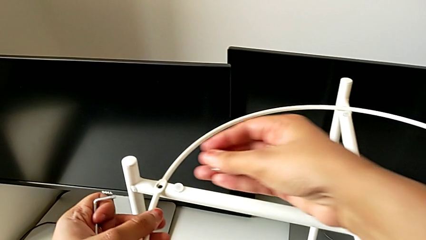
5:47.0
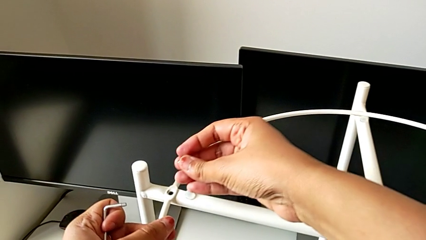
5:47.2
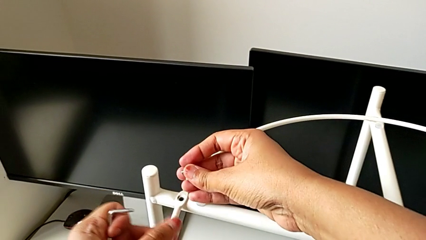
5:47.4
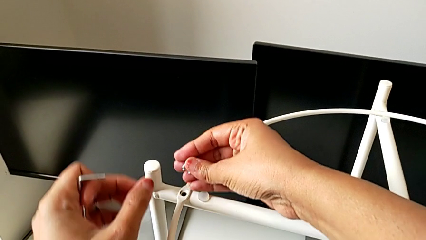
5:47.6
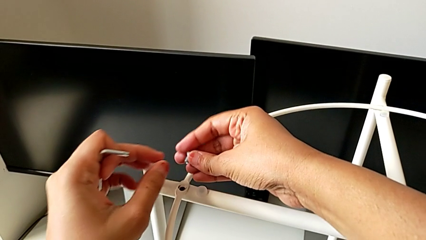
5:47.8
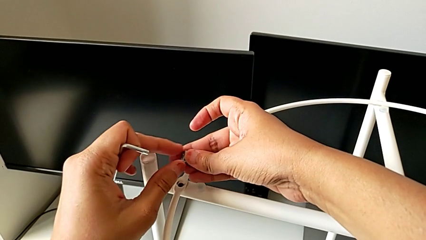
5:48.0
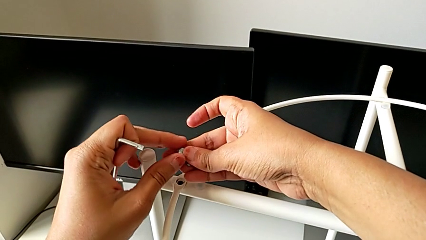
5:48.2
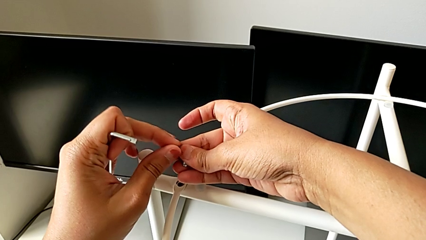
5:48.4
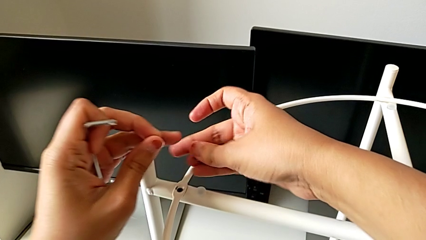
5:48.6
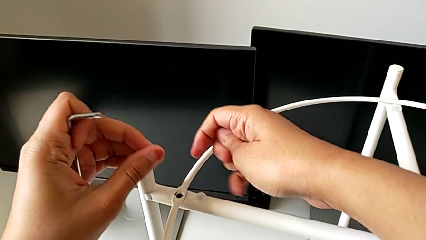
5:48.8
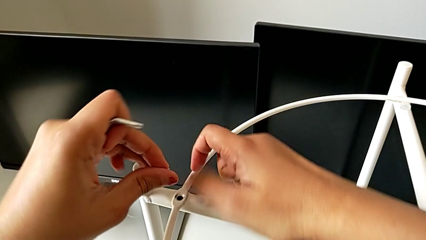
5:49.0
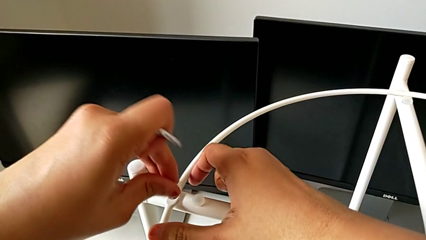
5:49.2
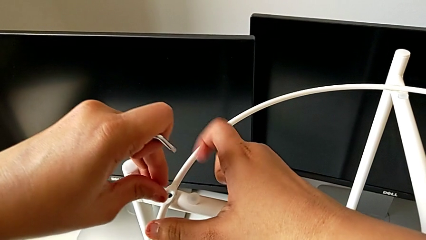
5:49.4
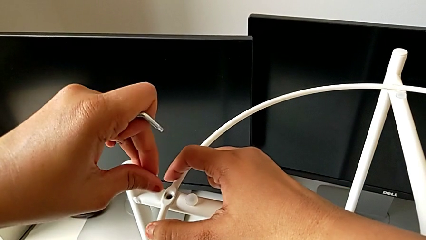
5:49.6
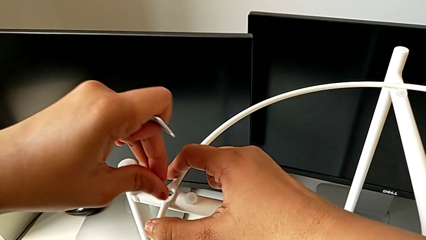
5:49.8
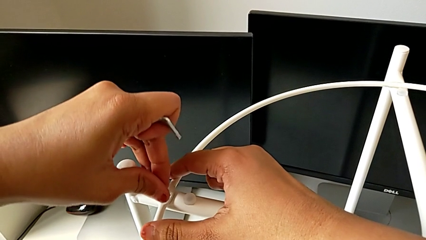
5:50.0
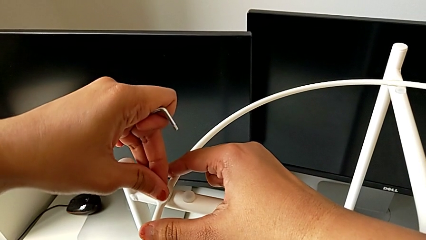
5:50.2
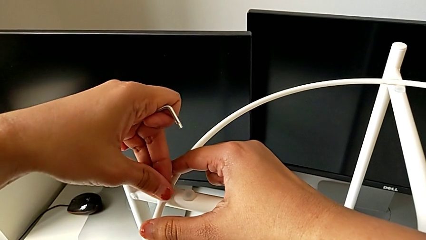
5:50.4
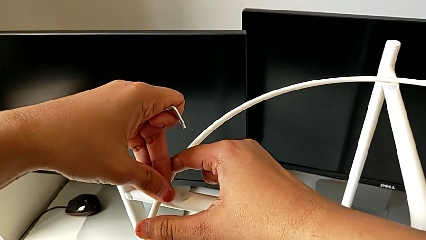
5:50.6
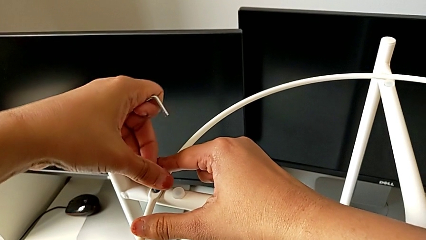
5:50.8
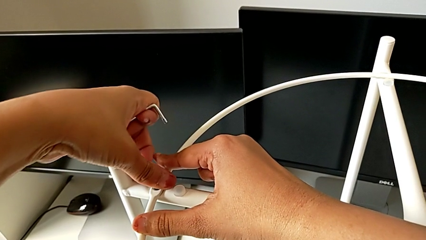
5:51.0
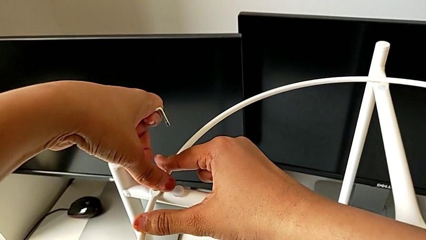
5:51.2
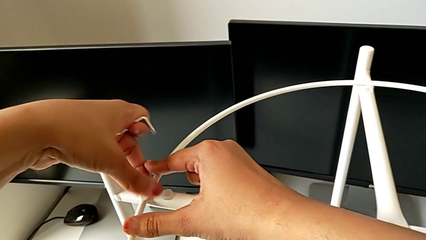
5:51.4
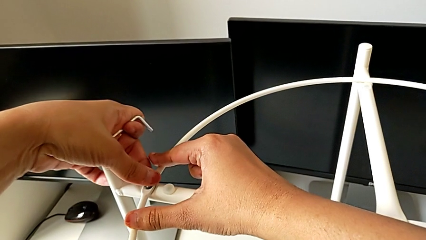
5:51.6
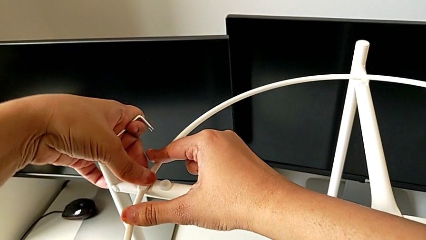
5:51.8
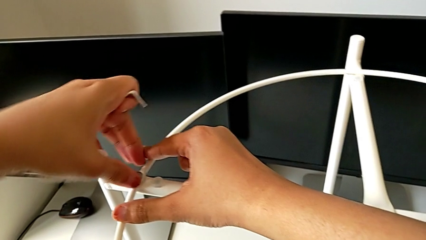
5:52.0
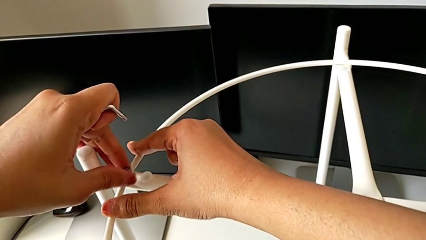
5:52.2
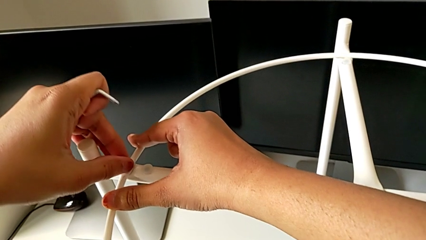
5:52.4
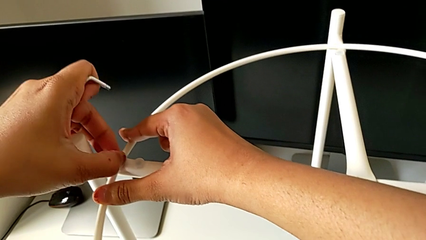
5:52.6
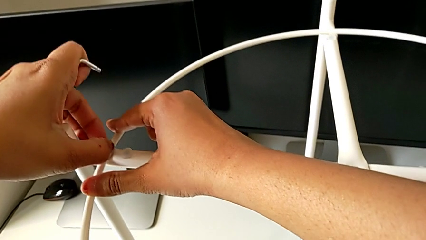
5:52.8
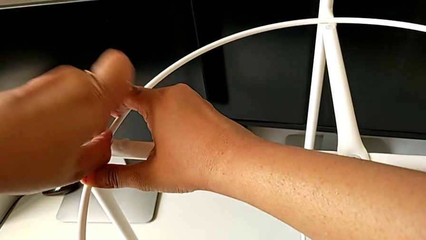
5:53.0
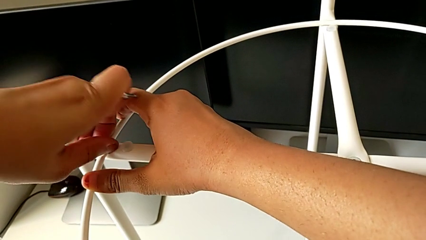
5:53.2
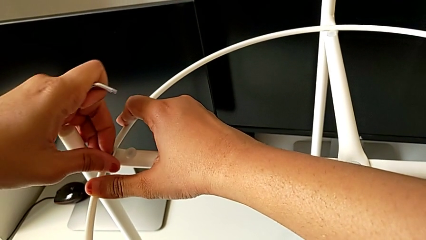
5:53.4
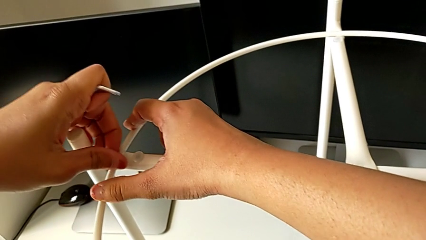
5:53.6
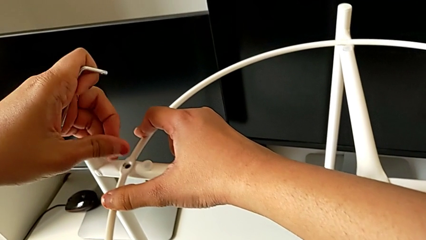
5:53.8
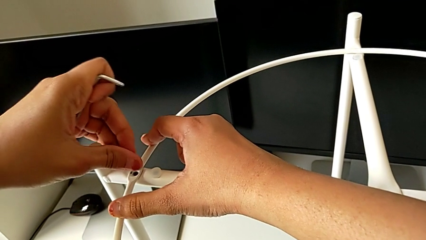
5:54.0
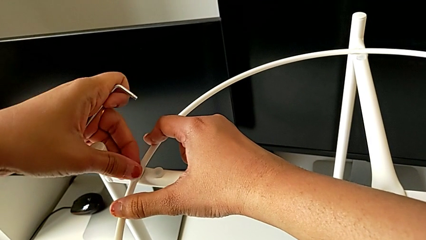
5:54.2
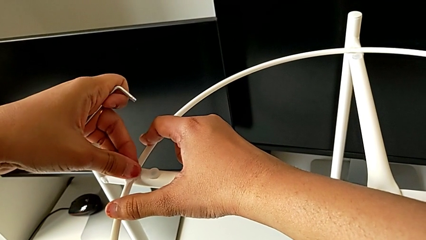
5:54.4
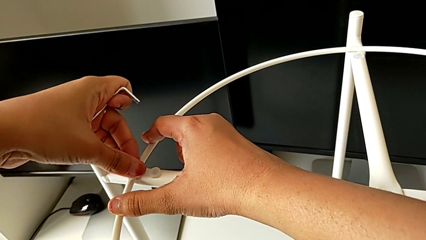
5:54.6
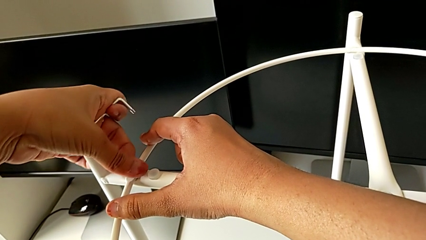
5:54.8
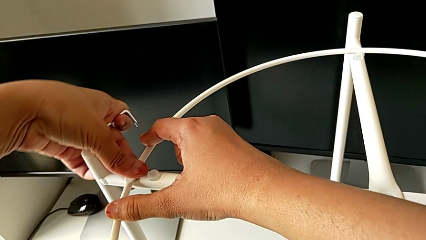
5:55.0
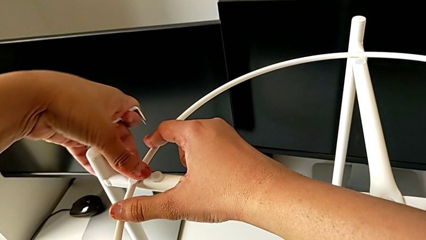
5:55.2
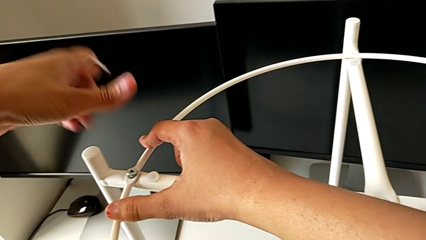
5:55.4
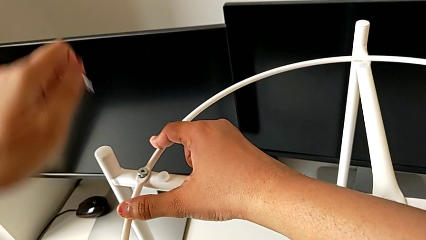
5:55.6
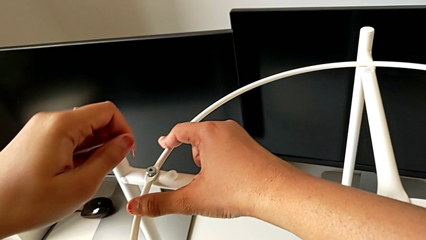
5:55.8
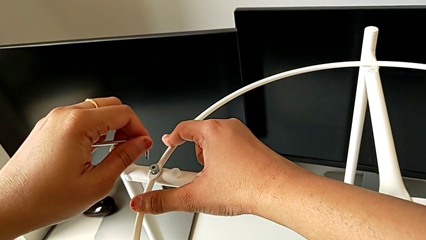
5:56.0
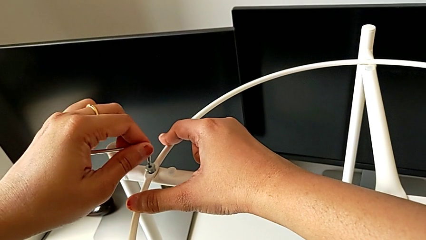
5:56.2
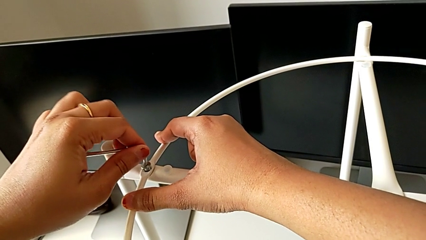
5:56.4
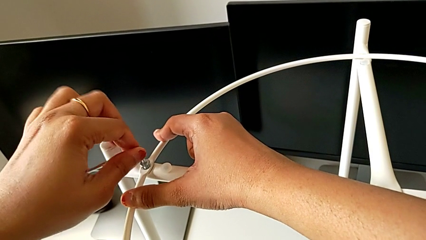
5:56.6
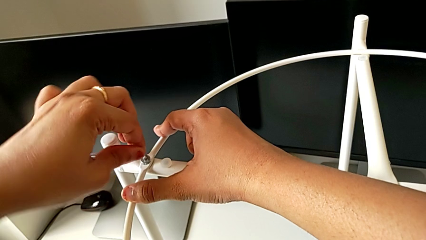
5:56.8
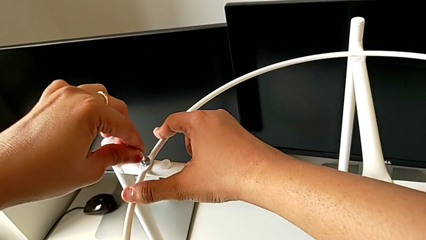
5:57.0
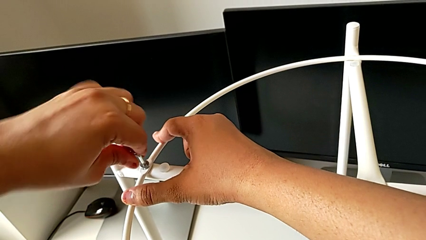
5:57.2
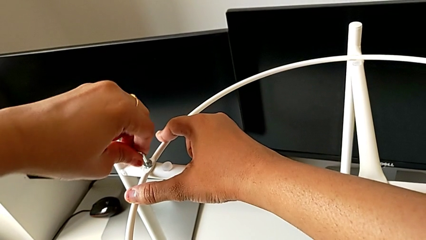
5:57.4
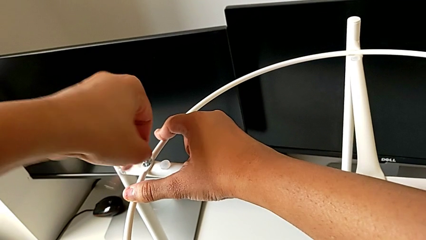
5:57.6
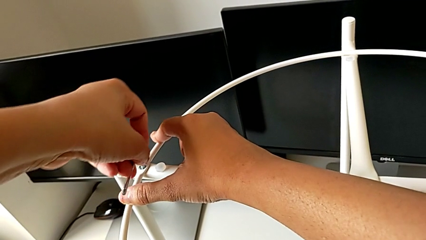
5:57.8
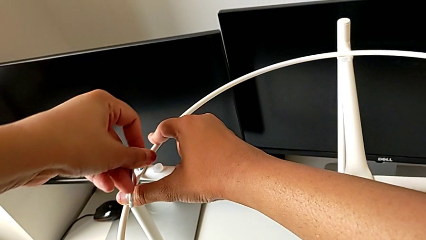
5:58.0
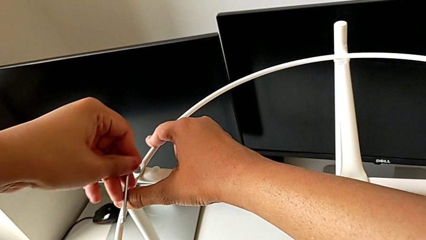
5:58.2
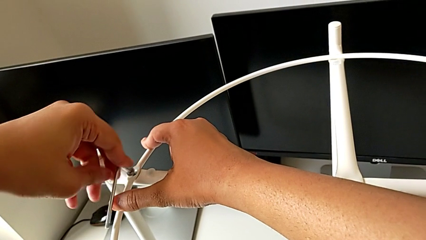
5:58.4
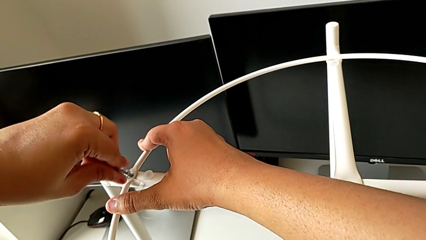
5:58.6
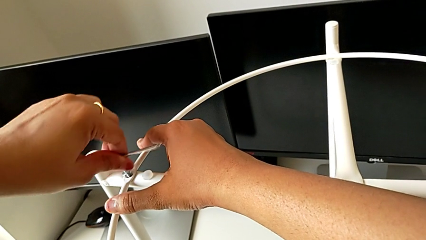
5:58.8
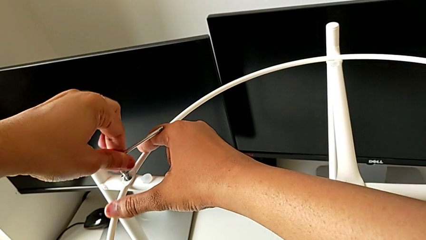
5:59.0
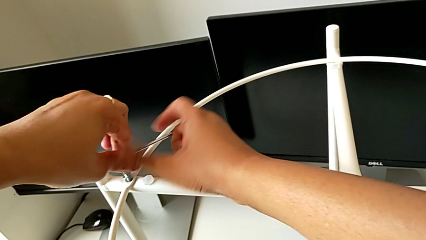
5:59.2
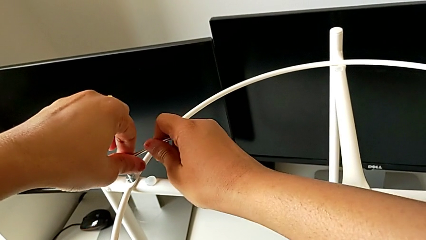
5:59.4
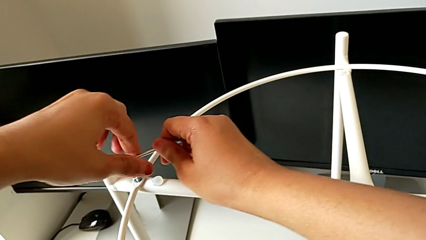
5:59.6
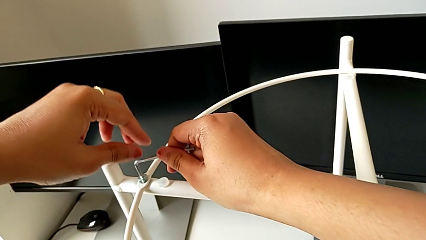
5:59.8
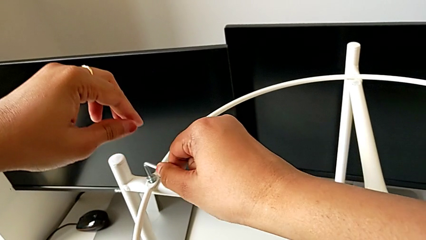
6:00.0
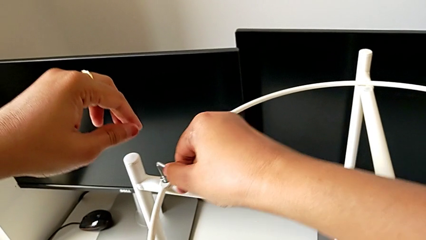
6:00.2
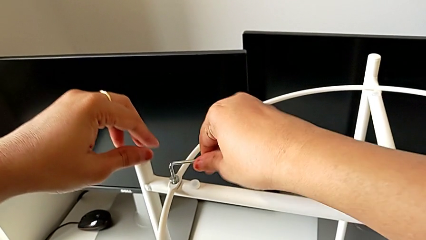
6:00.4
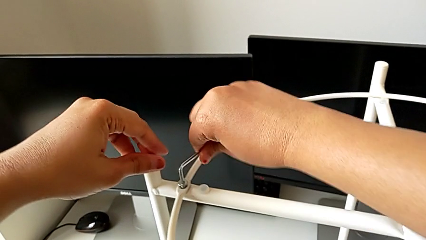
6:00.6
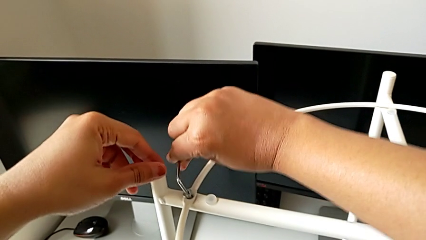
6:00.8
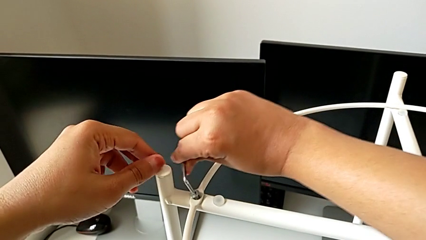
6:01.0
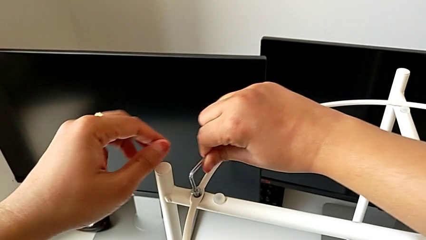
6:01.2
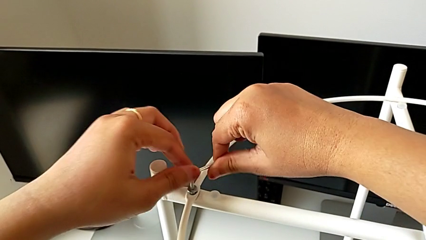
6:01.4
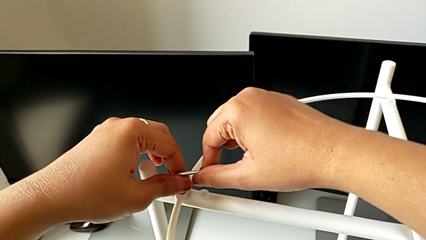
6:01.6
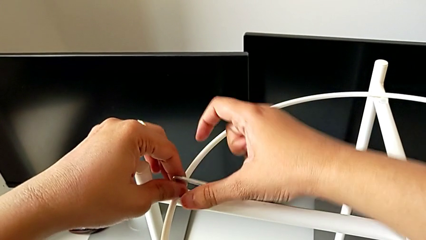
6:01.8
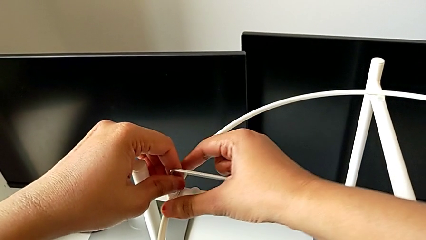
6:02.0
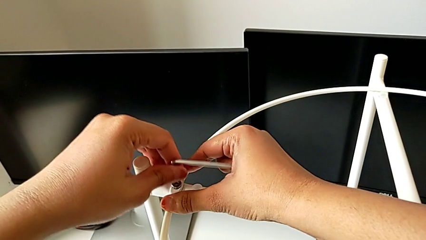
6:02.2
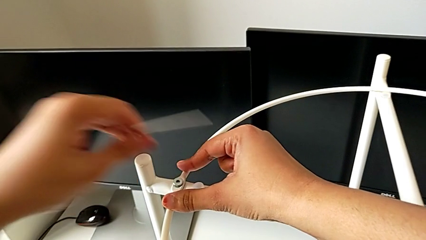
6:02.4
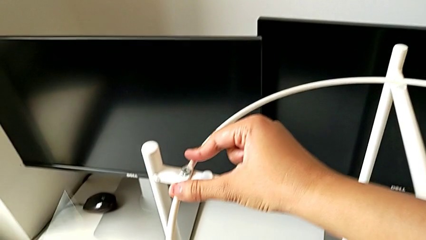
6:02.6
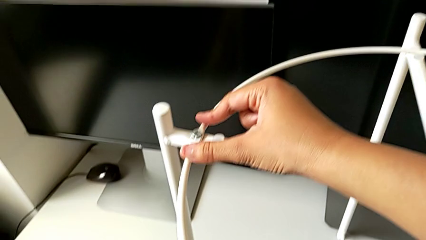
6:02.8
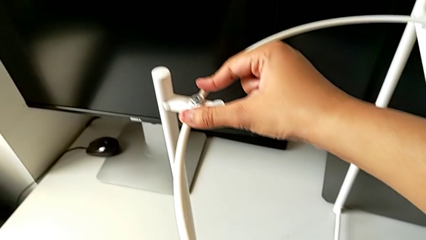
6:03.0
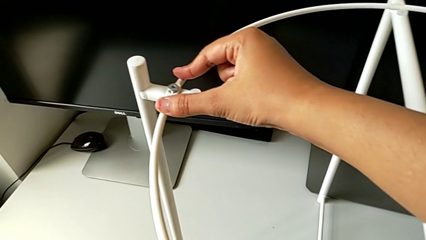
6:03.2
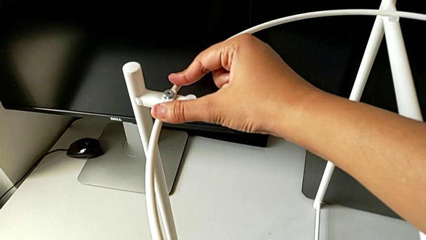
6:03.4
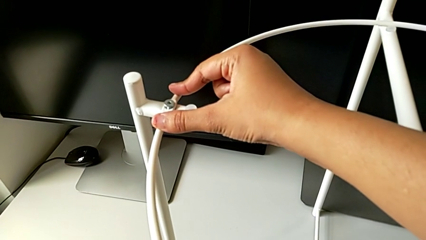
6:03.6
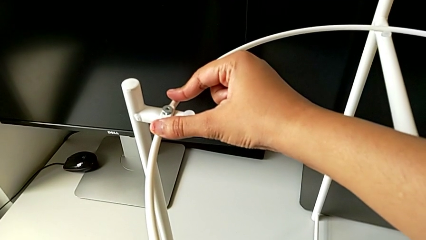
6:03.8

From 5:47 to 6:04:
The camera wearer is assembling the circle around the legs. They grab the hex socket head, align the circle, insert the hex socket head, withdraw it, insert it, insert the Allen wrench, screw the hex socket head, withdraw the Allen wrench and place it.
